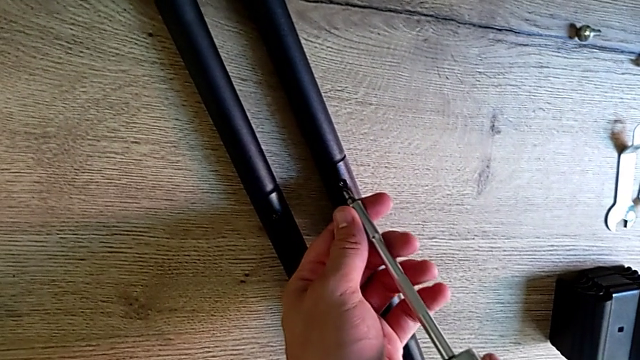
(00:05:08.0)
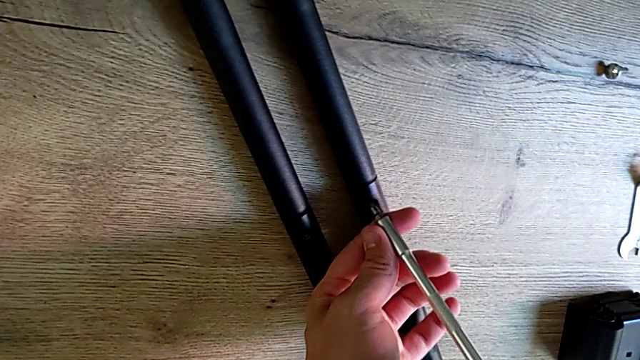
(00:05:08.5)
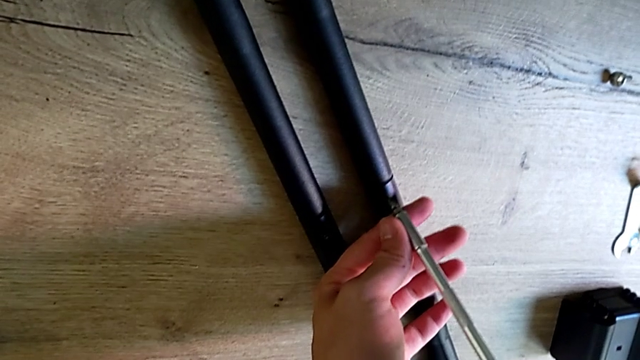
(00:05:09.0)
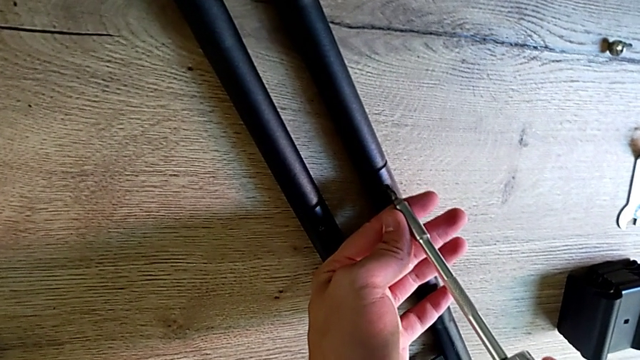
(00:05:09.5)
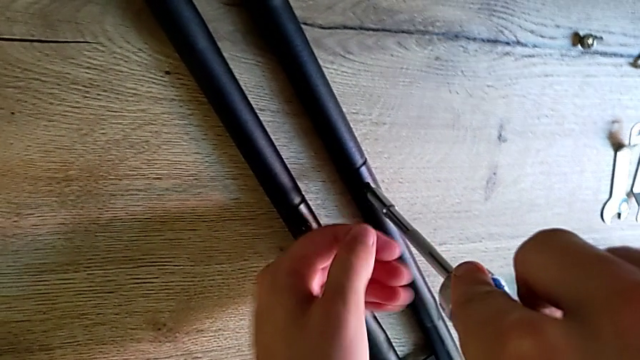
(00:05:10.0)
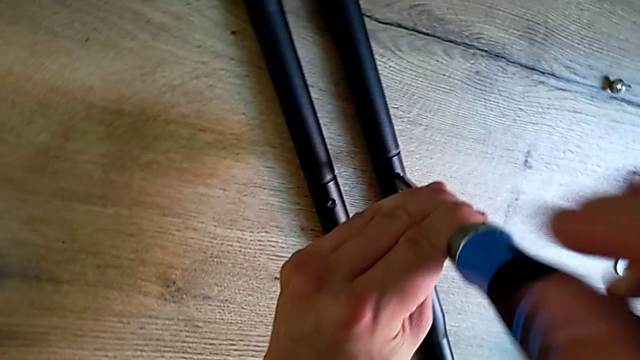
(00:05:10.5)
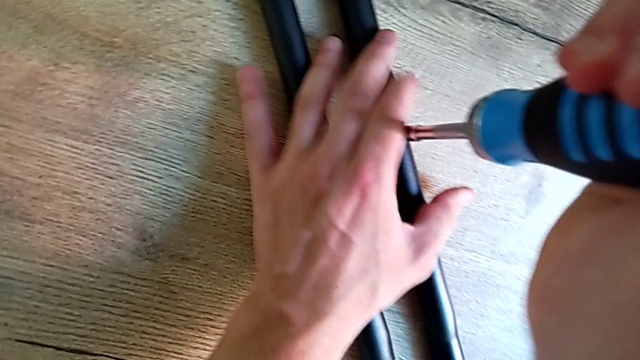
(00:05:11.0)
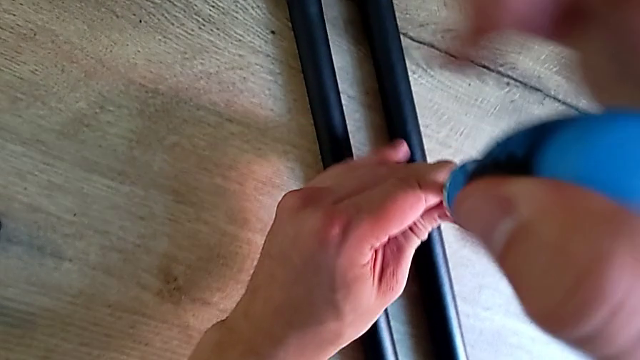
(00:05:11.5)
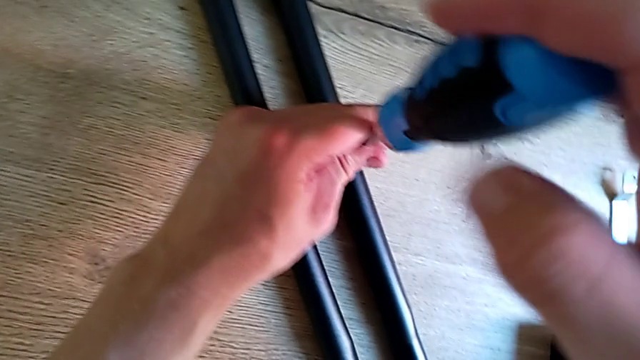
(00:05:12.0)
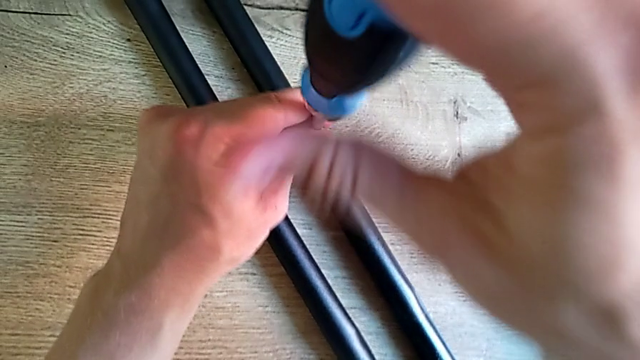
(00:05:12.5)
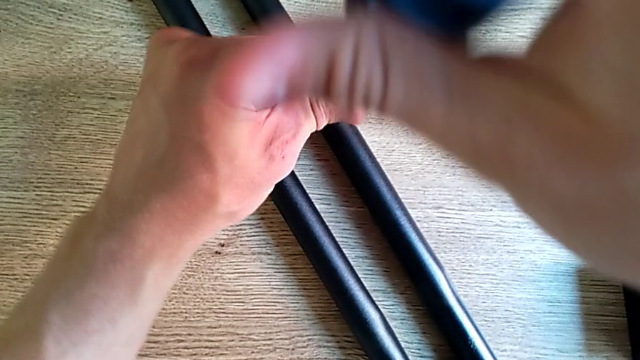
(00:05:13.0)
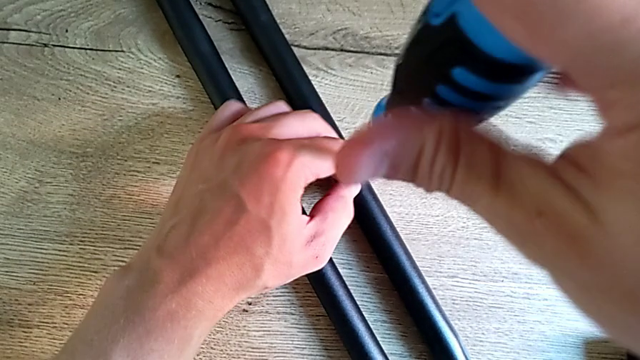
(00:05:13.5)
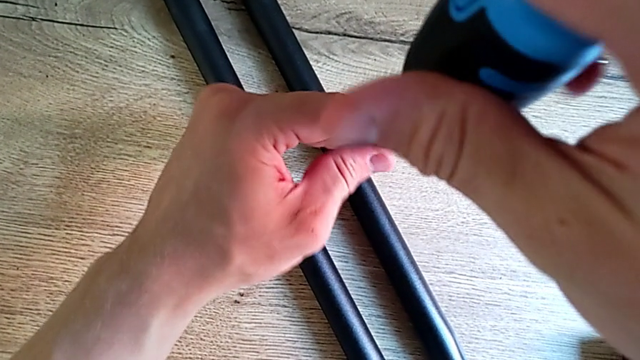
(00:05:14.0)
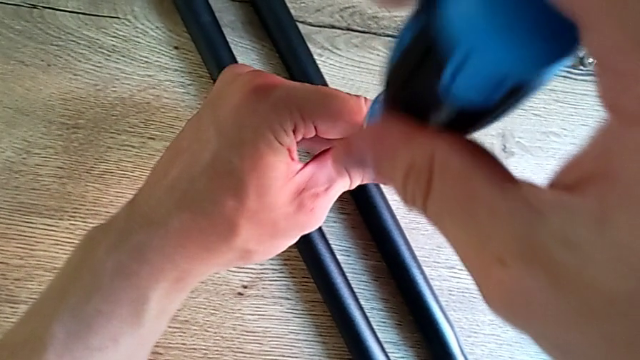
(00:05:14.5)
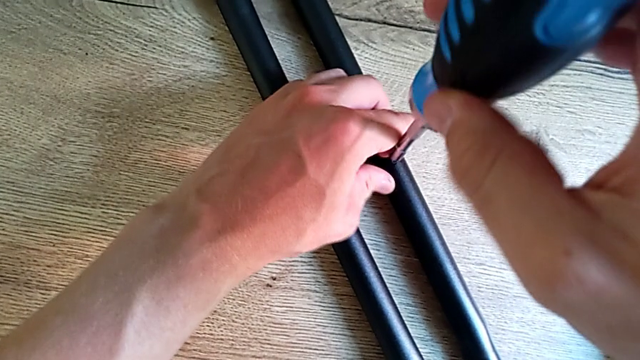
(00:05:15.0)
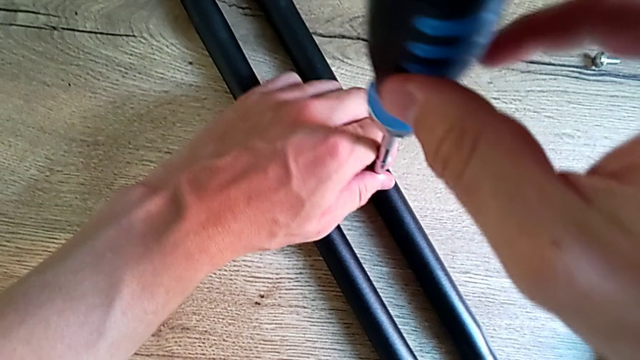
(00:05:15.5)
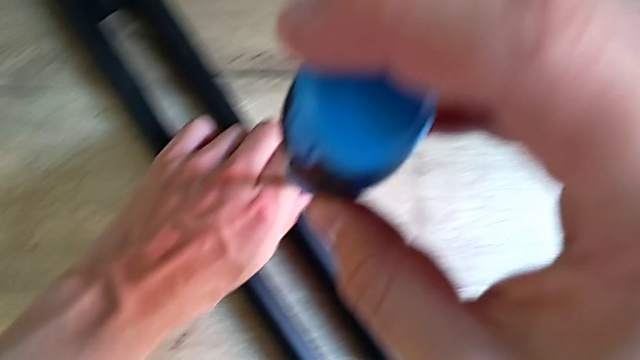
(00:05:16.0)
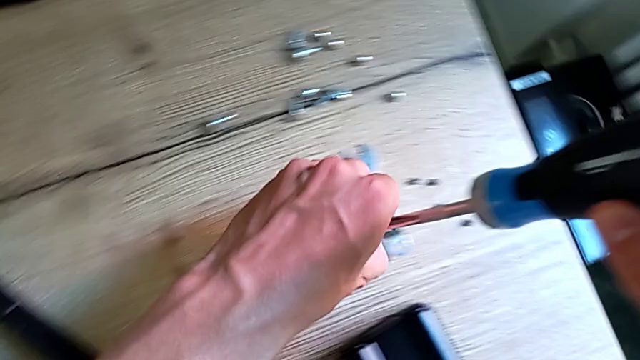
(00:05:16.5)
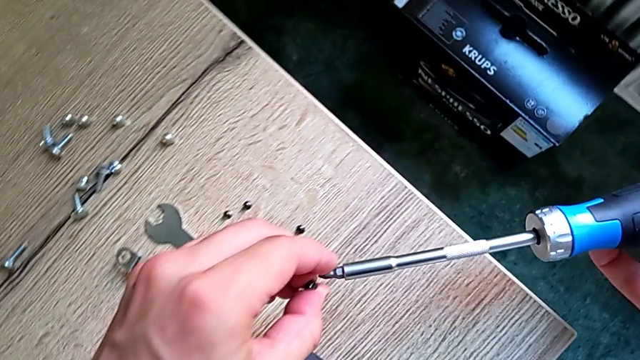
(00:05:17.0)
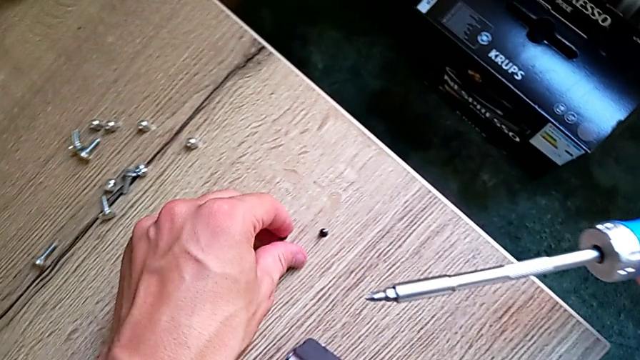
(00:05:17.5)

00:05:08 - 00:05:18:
The camera wearer is disassembling the remaining legs. They unscrew the first leg and place the screw.

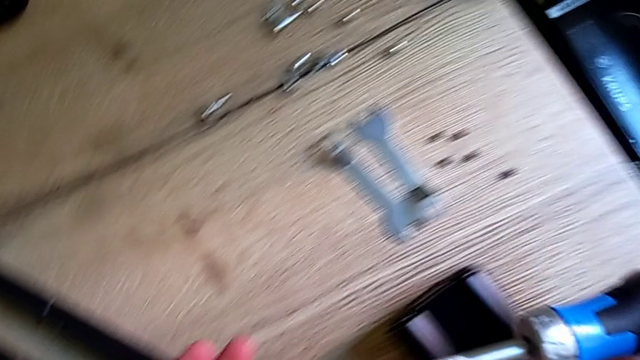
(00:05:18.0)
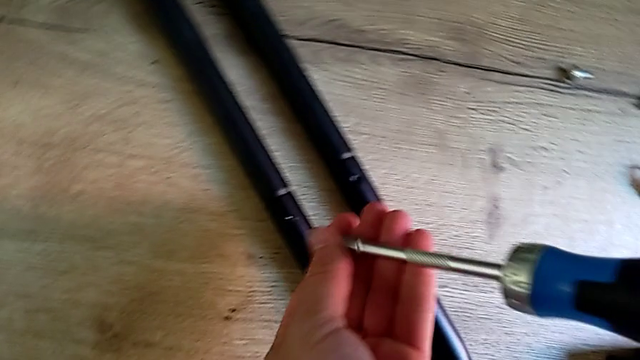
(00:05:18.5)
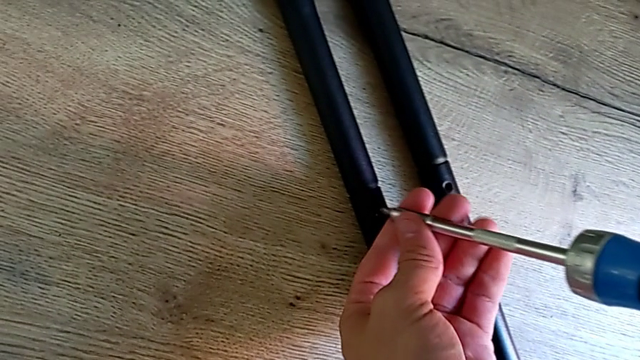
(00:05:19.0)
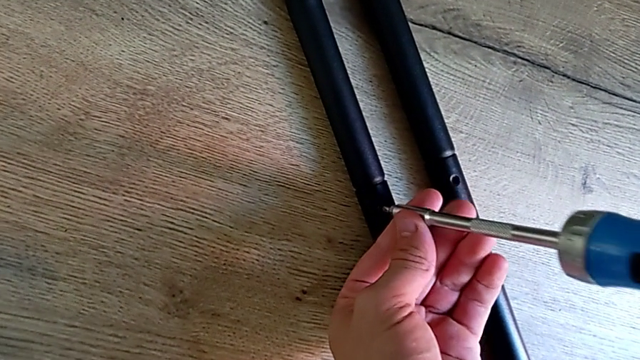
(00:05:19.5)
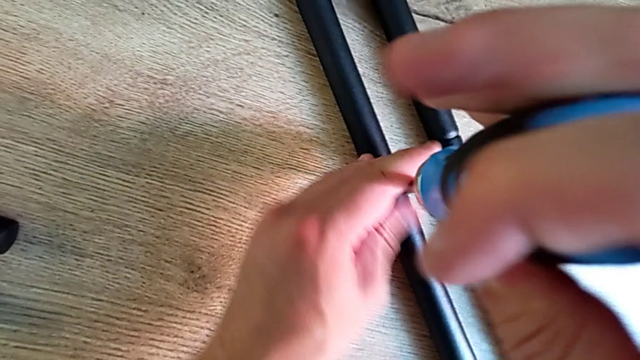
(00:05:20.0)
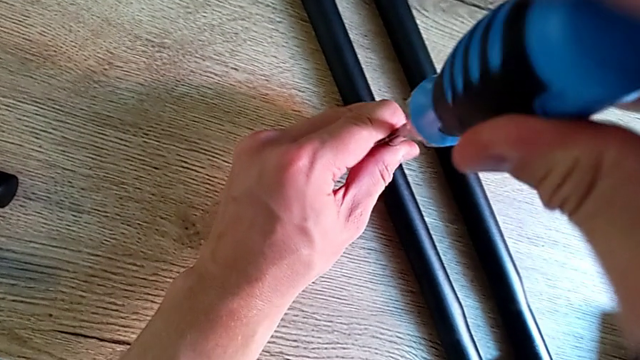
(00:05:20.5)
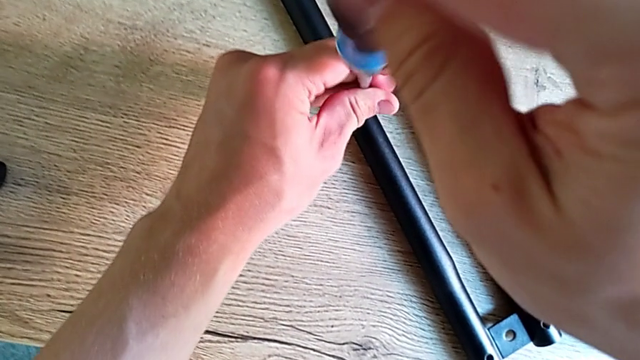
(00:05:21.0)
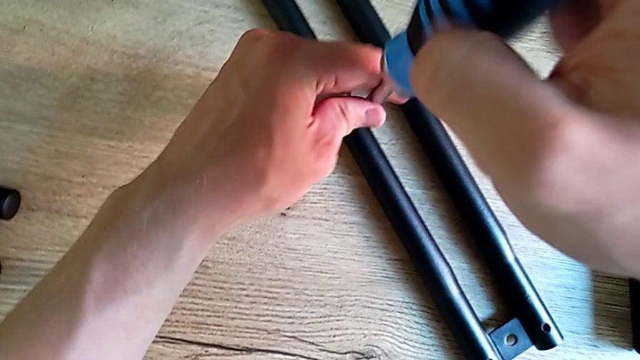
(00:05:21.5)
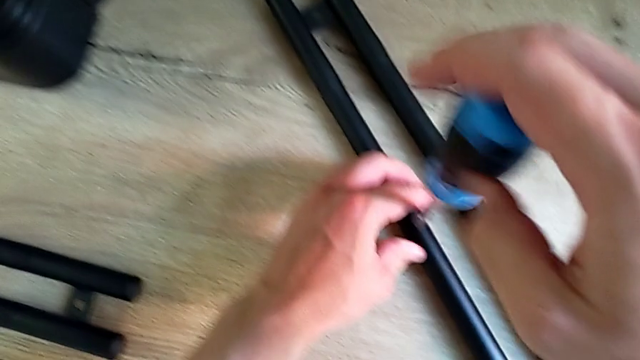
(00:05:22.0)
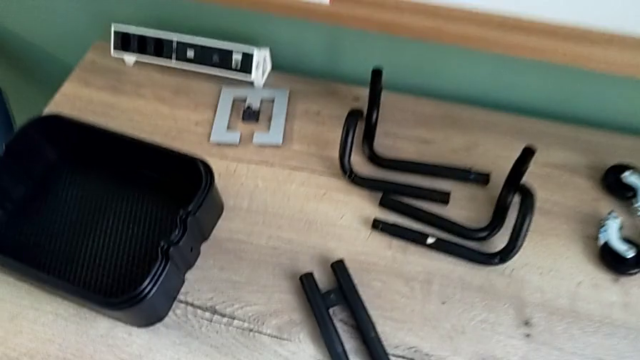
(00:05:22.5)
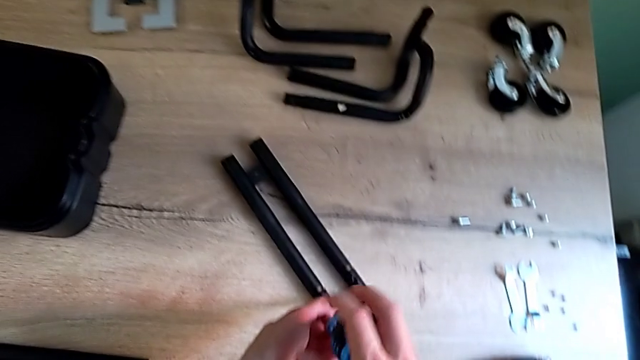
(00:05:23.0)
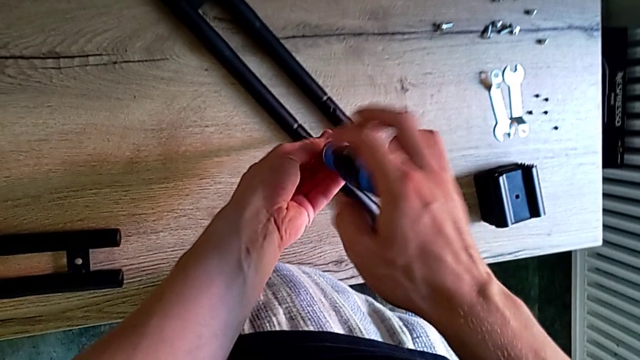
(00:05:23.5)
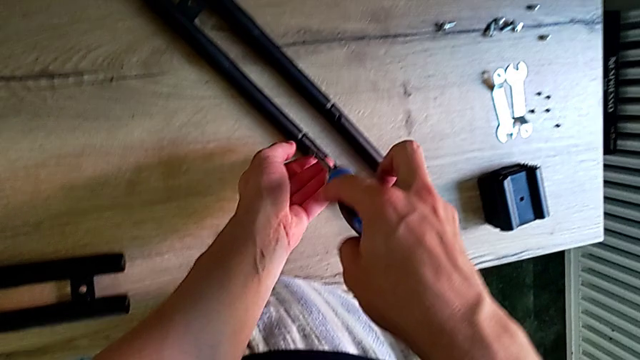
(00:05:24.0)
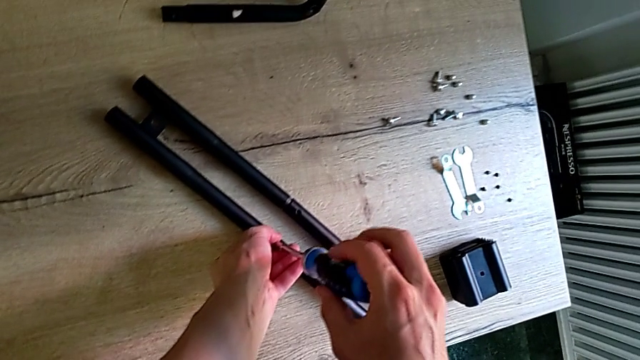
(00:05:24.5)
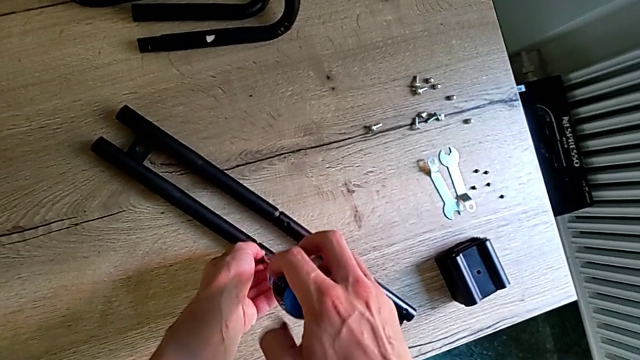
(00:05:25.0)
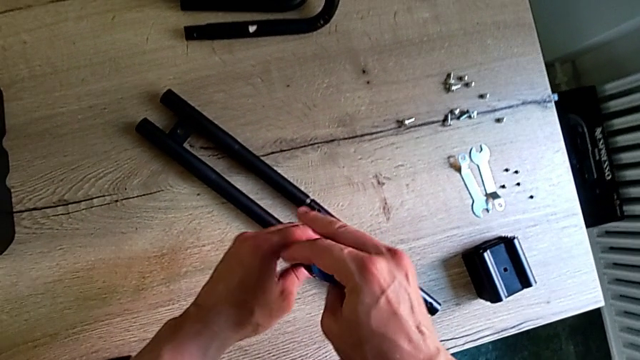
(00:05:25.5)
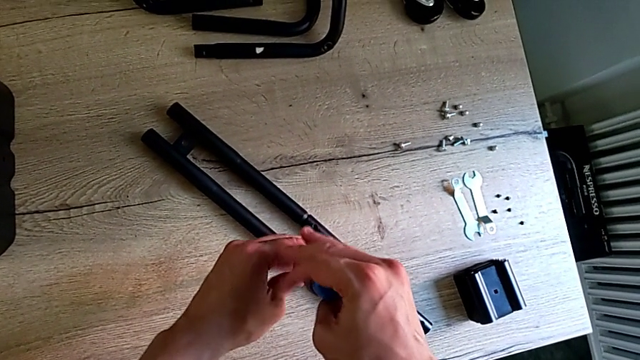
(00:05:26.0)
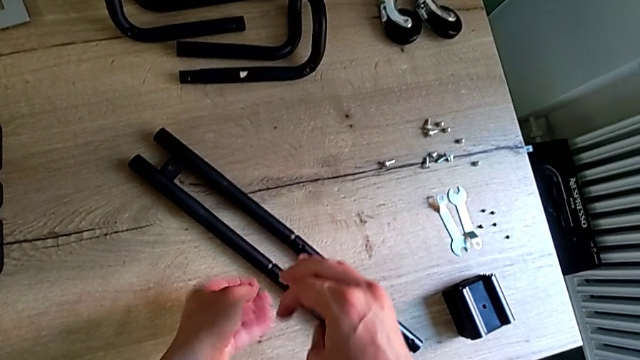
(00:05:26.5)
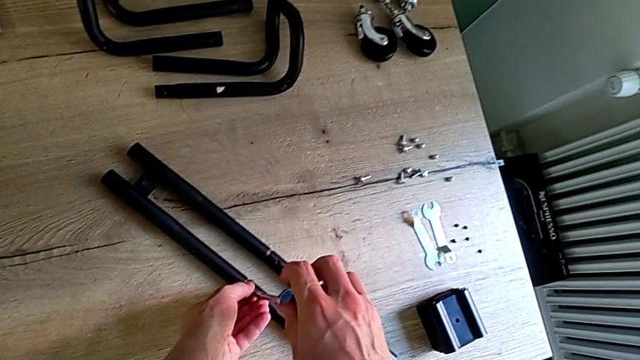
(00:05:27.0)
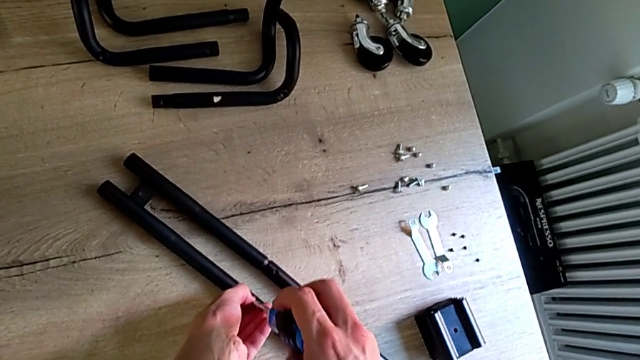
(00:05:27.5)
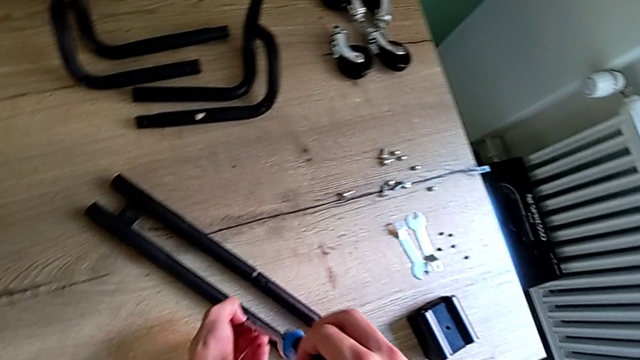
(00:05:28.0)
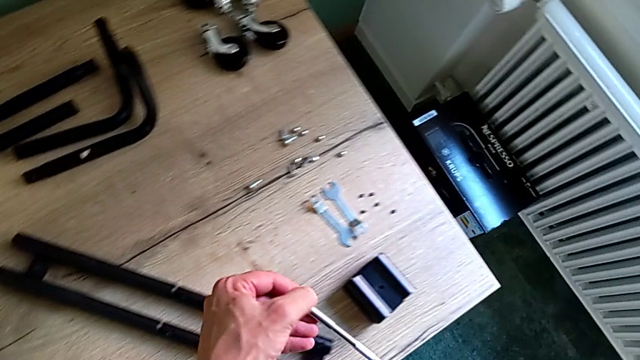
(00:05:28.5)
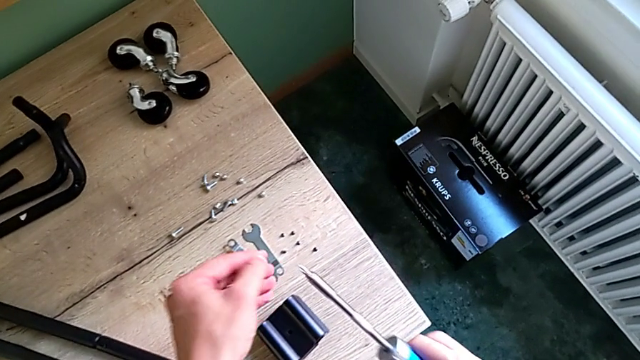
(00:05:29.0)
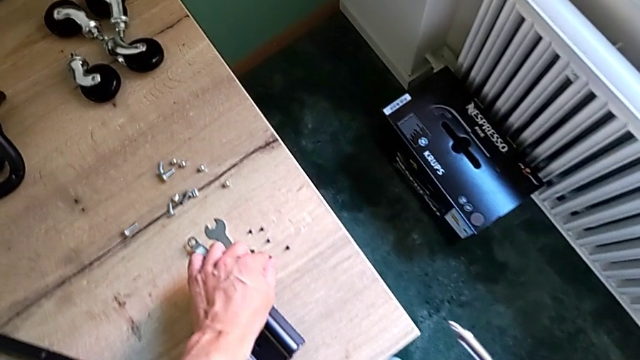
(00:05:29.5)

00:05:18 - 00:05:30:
The camera wearer is disassembling the remaining legs. They unscrew the screwdriver and place the screw.
